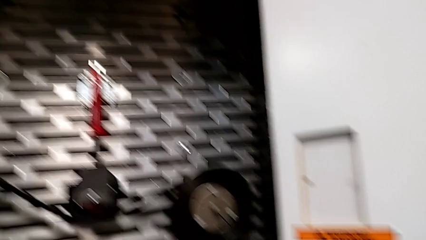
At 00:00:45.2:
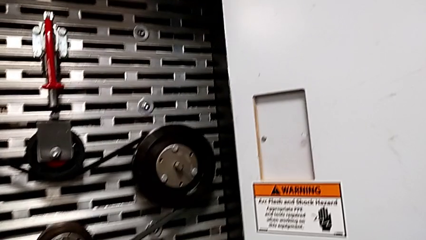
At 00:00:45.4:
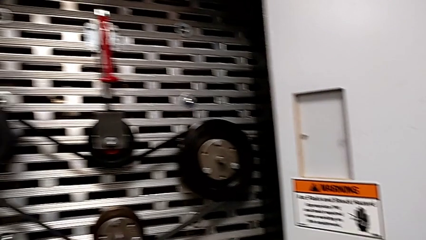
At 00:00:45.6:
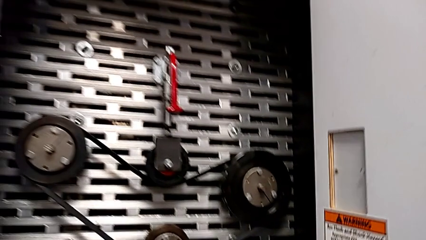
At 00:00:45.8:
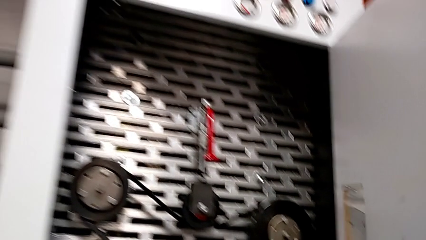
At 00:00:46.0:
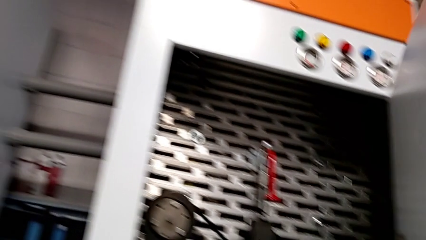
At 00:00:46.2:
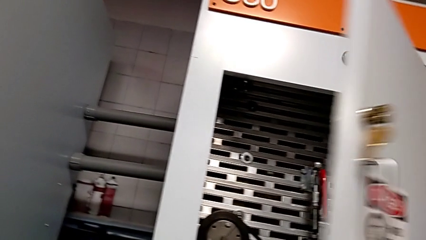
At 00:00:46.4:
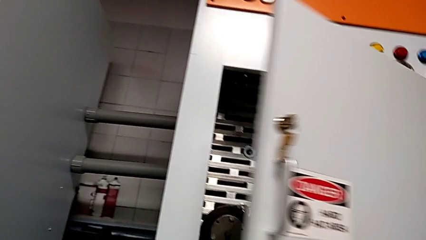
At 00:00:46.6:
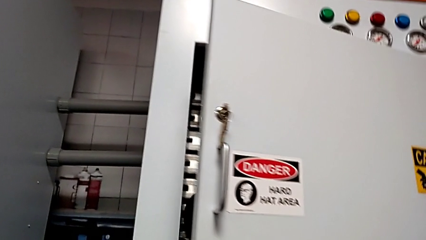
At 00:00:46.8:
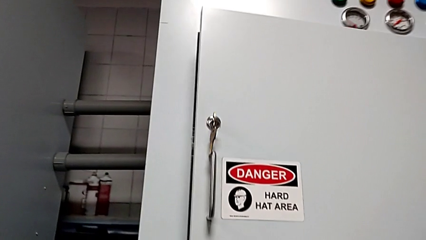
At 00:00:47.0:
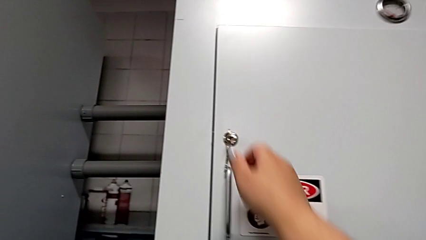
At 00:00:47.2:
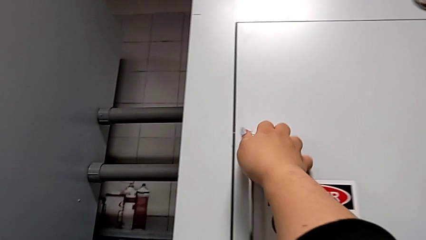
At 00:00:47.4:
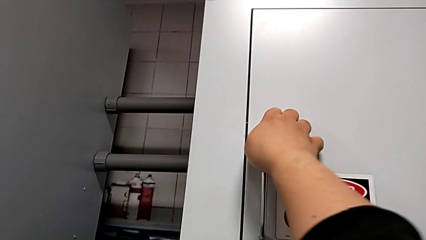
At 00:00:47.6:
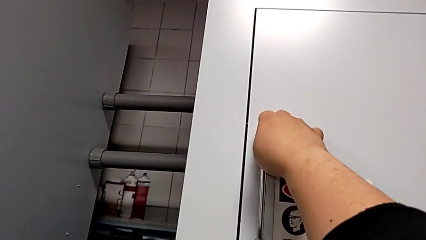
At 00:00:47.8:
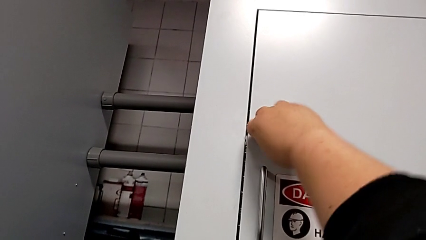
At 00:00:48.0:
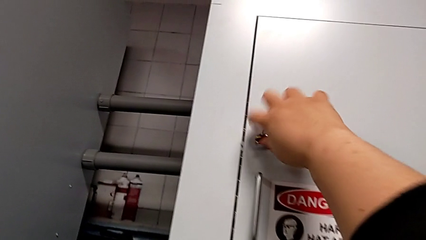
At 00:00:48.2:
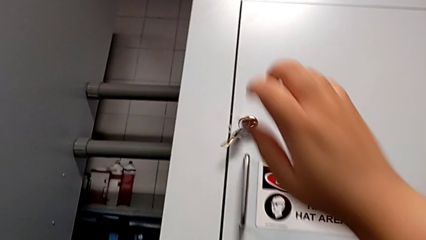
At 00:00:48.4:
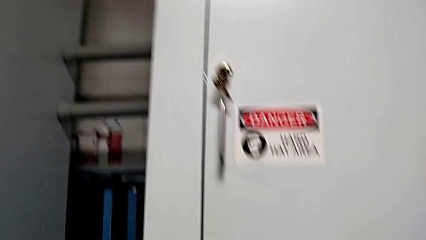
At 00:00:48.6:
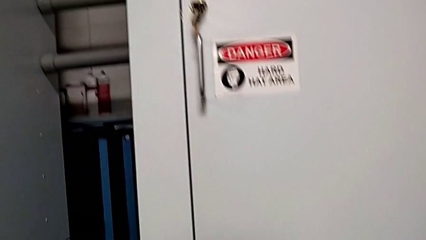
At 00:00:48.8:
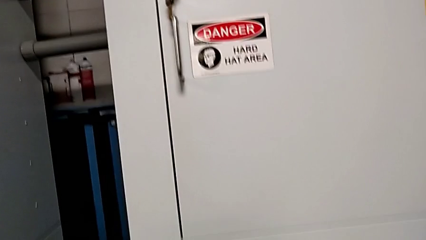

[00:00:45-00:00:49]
The camera wearer locks the front panel door. They close the front panel door and lock it.

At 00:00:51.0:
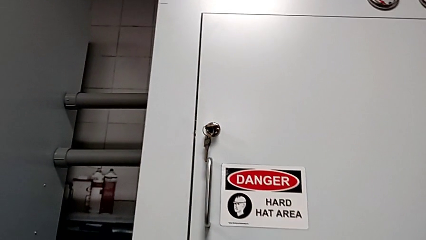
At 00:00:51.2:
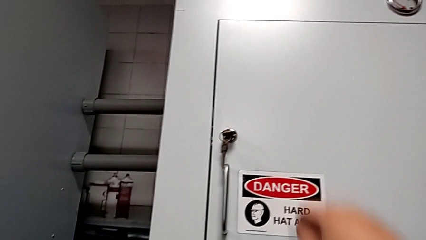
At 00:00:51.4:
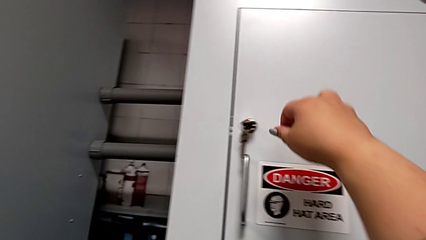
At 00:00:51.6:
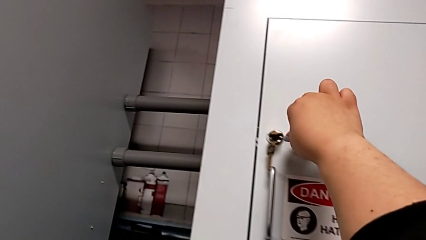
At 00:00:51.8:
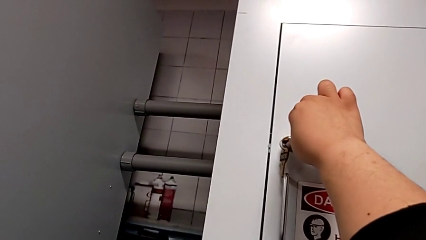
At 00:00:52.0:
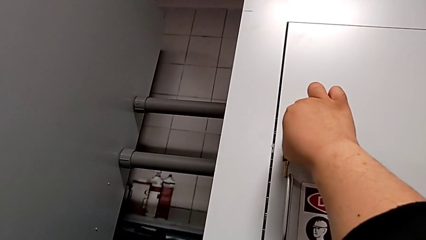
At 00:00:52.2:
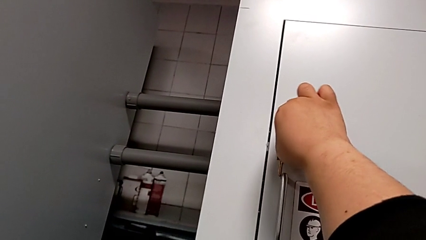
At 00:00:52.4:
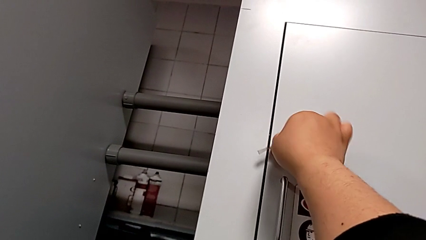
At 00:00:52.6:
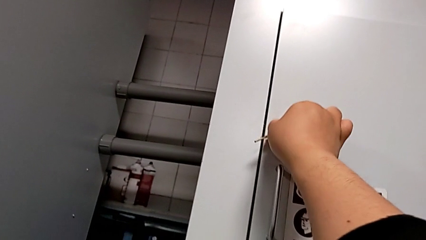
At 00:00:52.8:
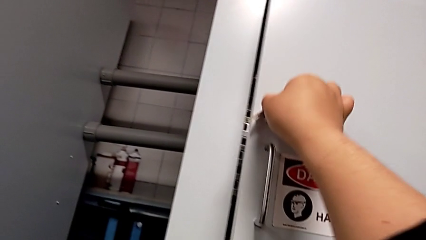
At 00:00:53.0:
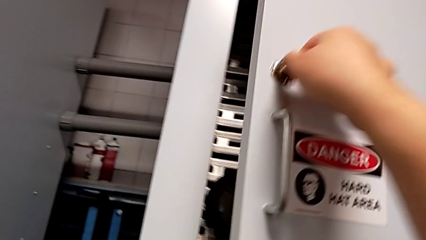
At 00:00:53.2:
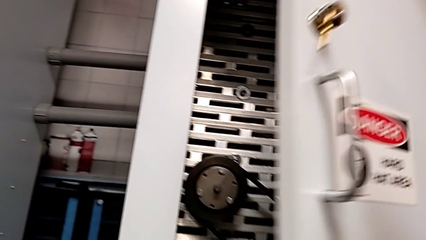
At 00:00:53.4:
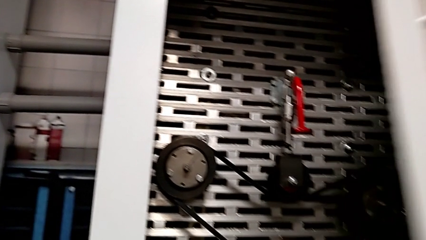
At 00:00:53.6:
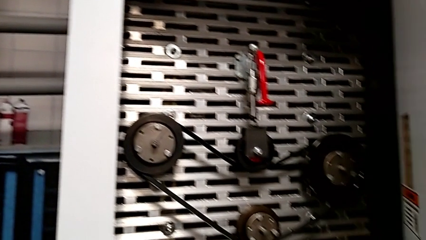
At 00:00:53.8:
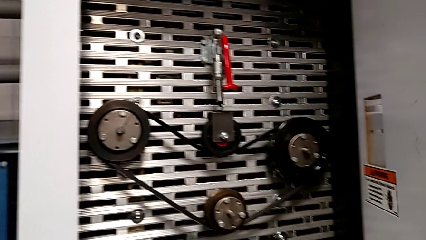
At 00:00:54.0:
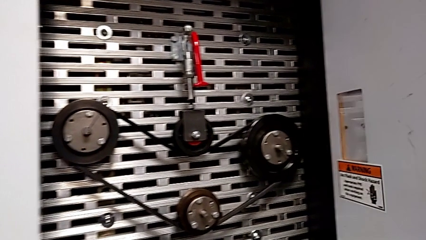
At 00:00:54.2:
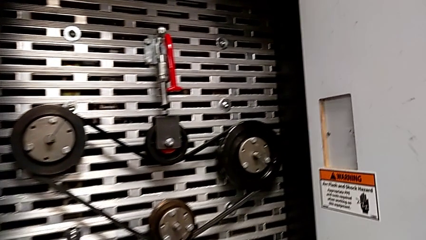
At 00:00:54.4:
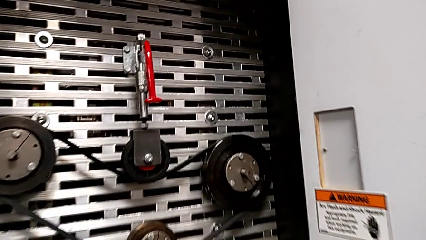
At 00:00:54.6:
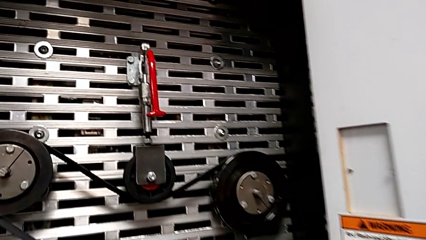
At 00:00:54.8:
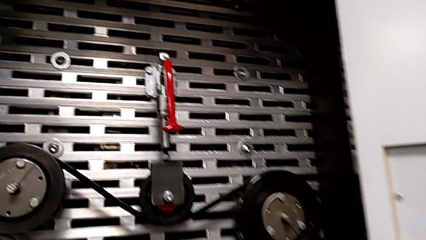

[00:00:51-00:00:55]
The camera wearer opens the front panel door. They unlock the front panel door and open it.

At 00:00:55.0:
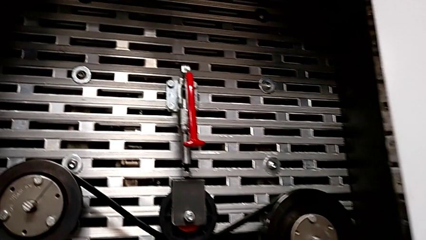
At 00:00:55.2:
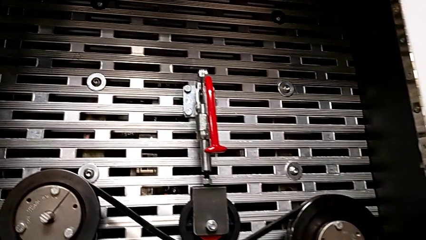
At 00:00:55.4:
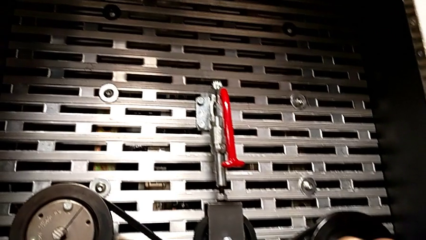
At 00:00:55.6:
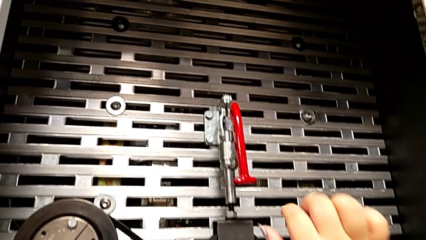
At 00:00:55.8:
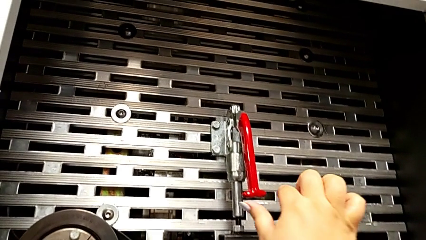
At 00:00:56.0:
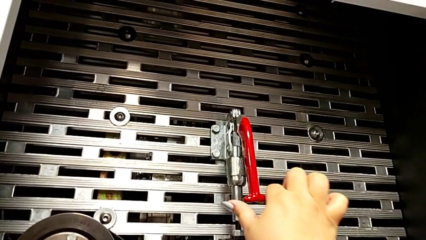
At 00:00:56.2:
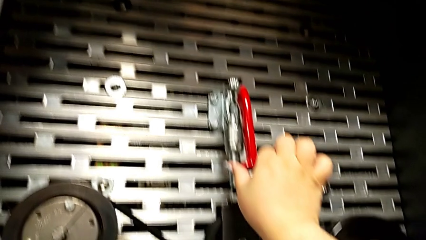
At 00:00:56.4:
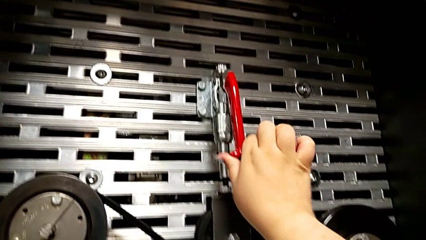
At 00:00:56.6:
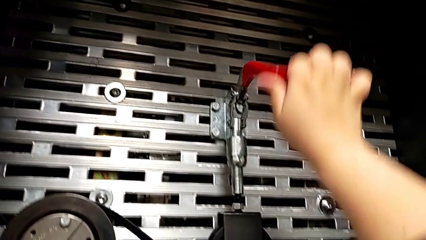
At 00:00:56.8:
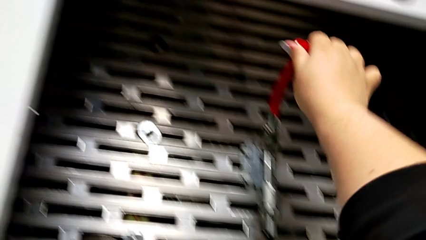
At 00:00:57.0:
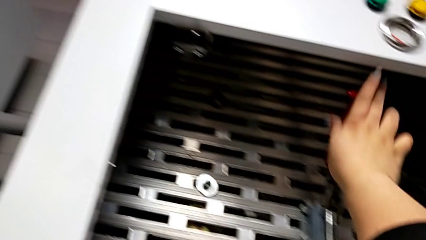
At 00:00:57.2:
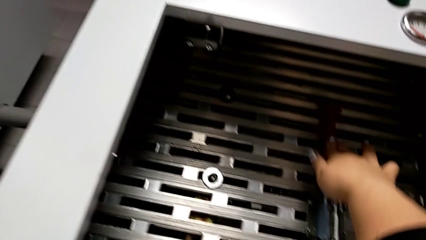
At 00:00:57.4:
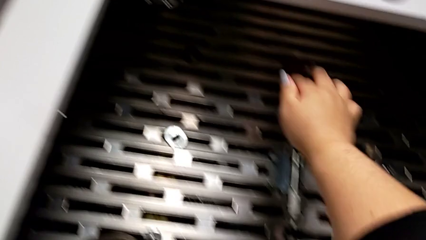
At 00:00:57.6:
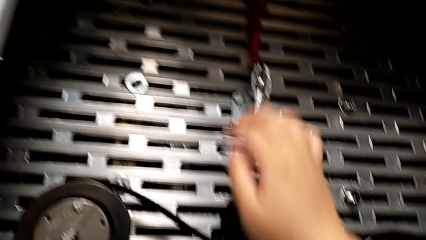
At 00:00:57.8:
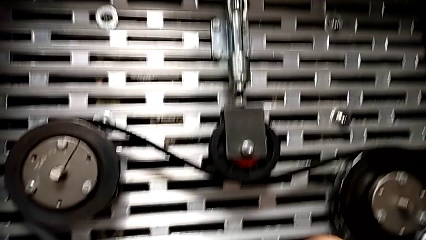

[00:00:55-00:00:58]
The camera wearer pulls the lever up. They grab the lever and pull the red lever.

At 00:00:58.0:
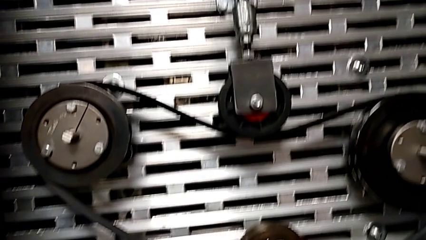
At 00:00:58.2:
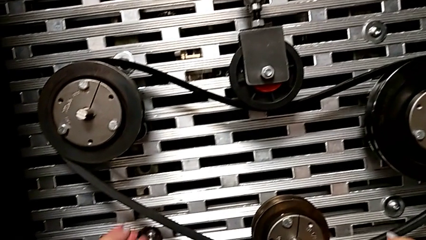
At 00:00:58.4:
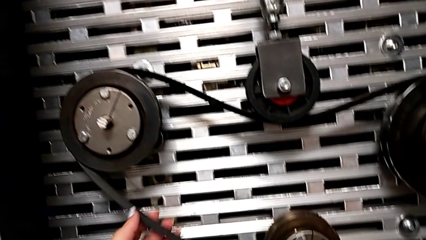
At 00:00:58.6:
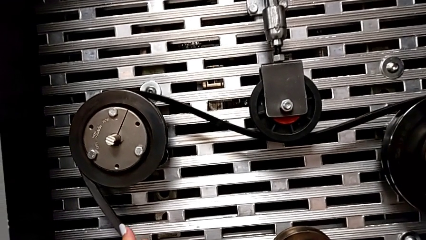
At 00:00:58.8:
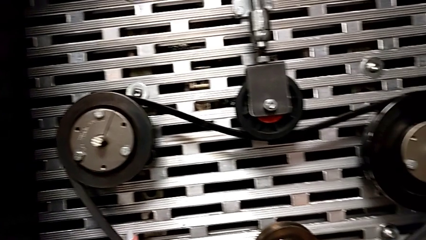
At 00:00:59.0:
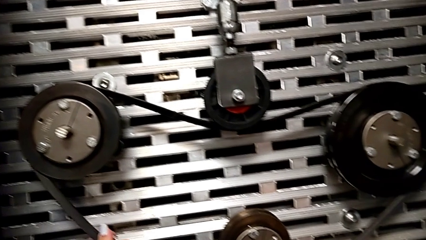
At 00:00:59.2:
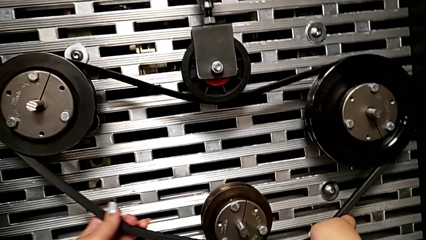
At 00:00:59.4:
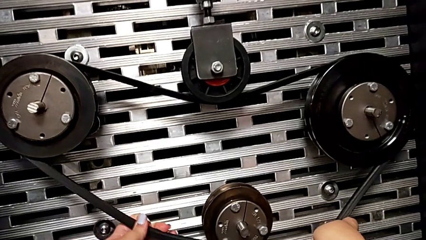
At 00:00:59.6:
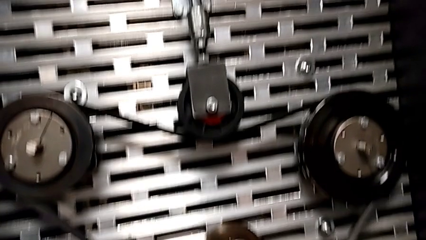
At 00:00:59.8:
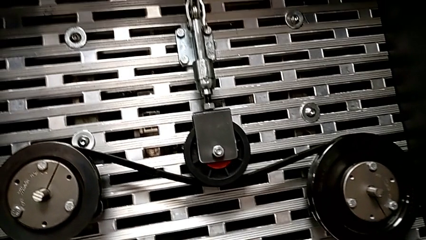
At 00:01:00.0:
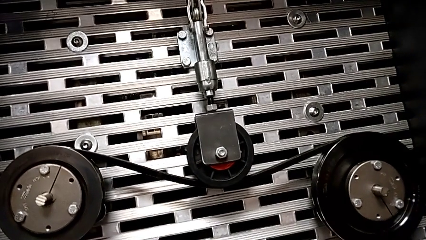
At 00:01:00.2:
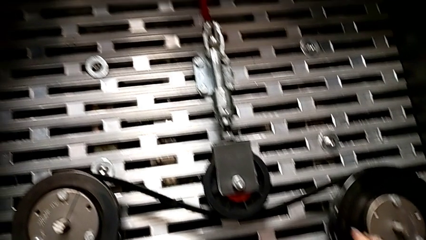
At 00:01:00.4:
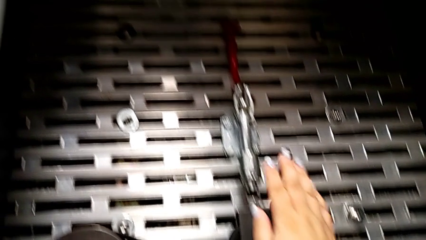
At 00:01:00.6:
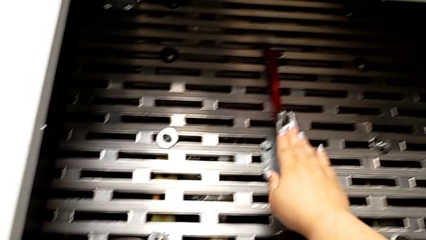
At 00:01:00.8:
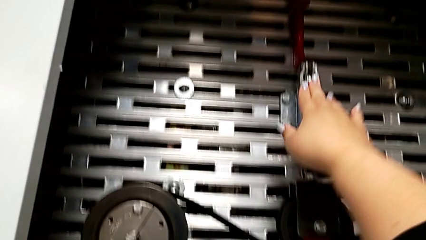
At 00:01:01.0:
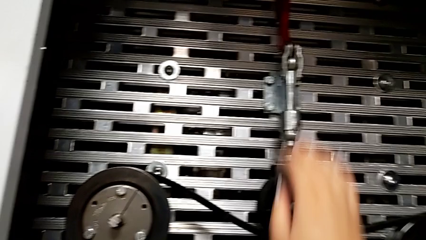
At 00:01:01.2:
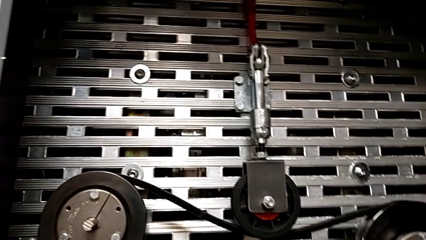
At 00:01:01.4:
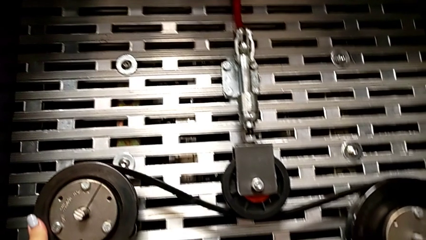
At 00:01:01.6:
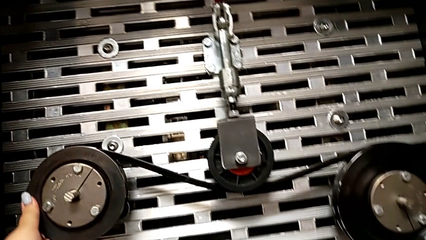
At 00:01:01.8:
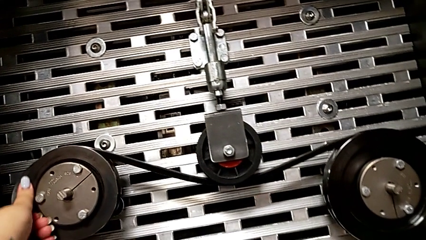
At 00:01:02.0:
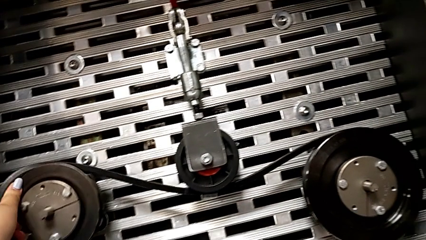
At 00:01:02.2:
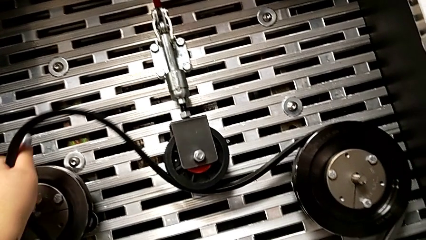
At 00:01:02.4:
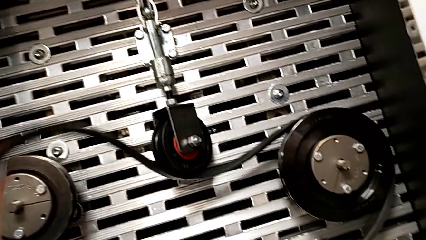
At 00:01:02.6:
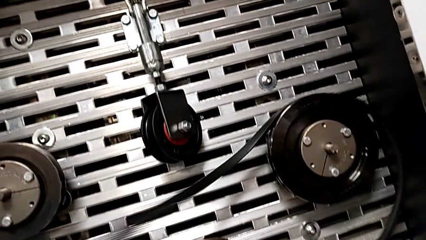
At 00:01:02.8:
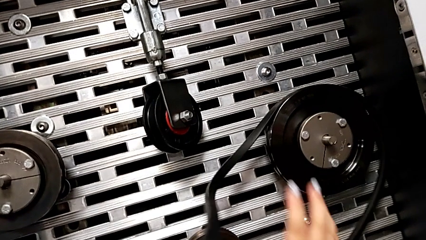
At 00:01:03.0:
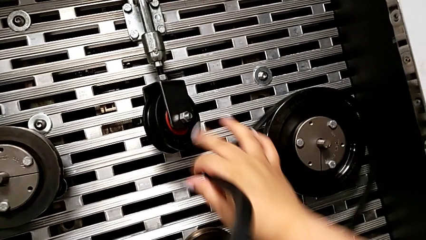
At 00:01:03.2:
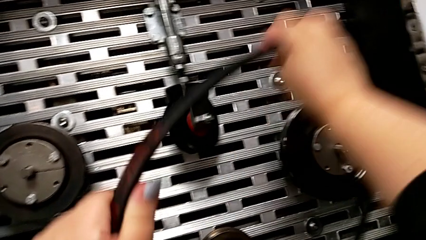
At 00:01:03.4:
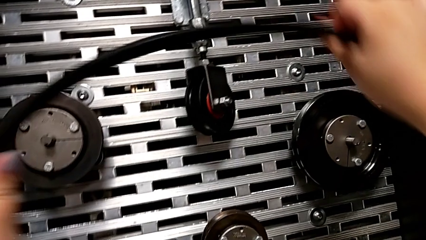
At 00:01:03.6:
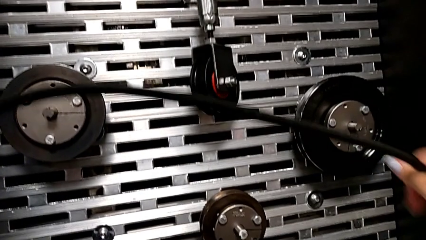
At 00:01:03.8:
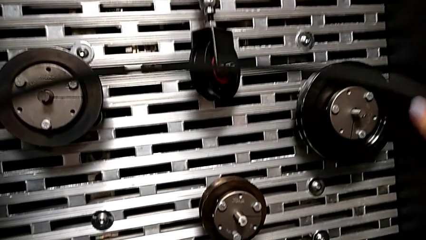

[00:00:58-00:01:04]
The camera wearer removes the belt. They grab the belt, push the lever and withdraw the new belt.
